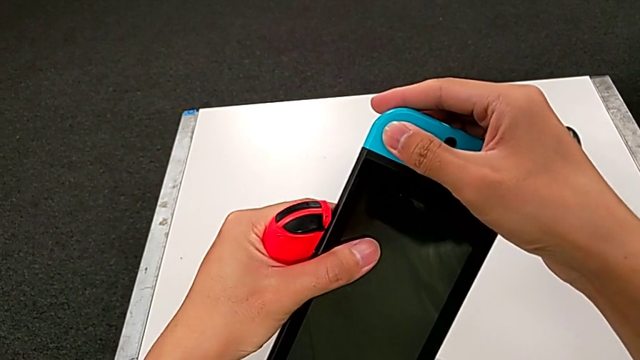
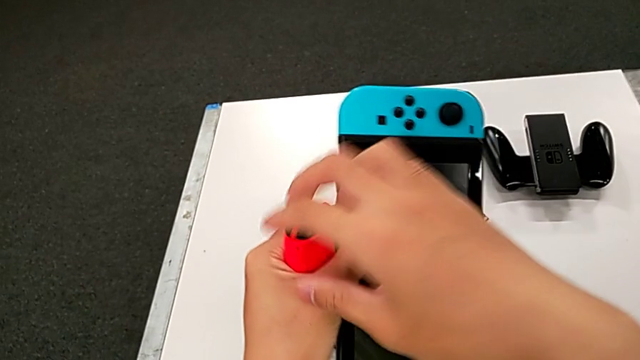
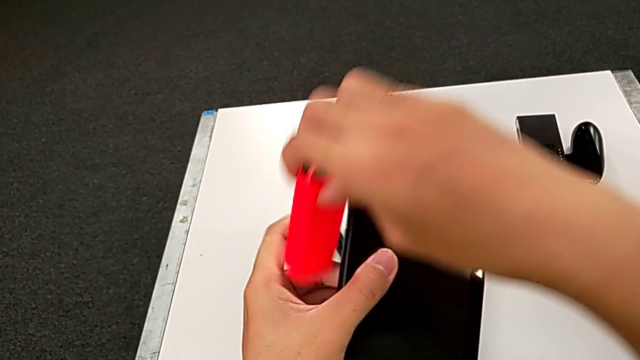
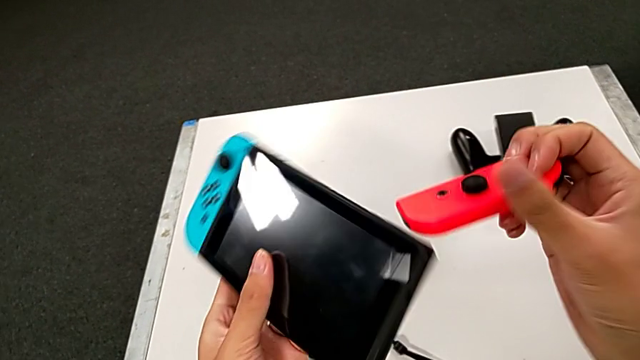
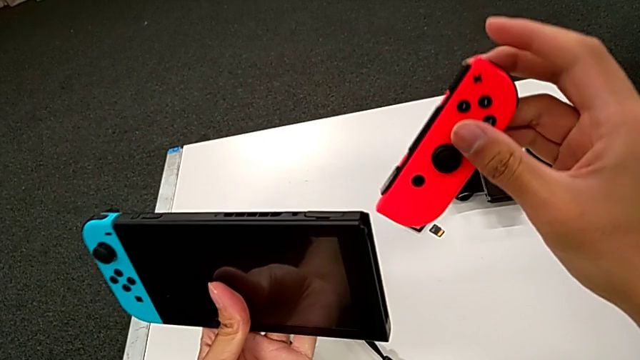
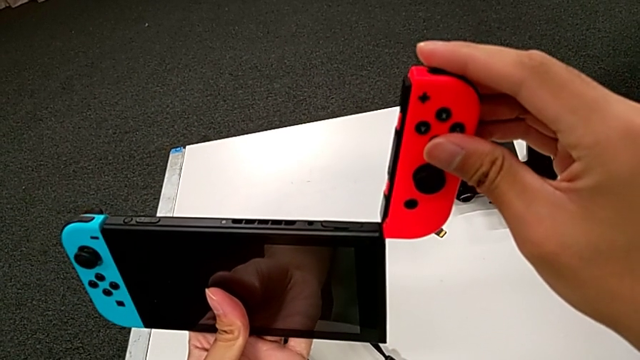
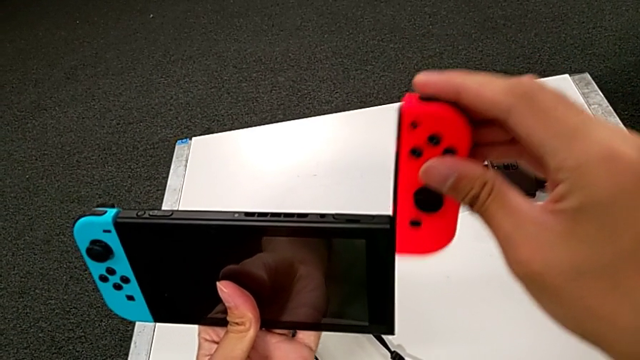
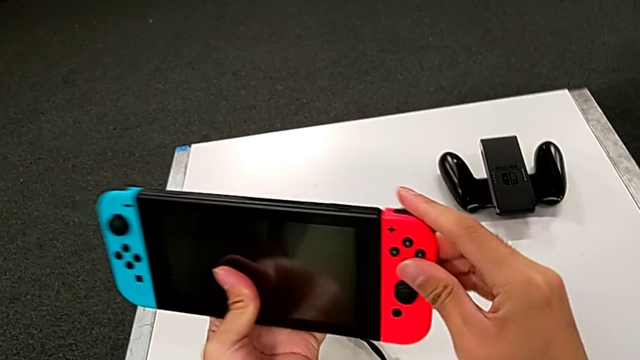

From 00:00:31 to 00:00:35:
The camera wearer is exchanging the Joy-Con strap for the handheld grip. They grab the red Joy-Con controller and slide it.

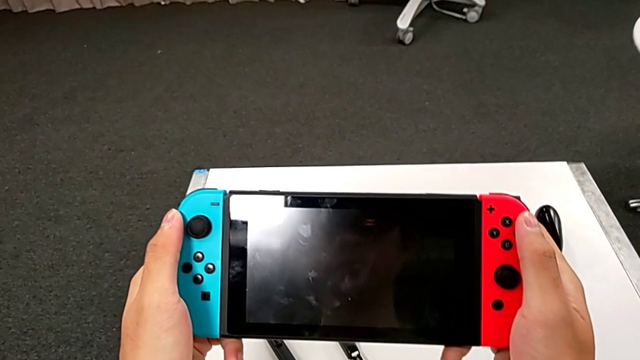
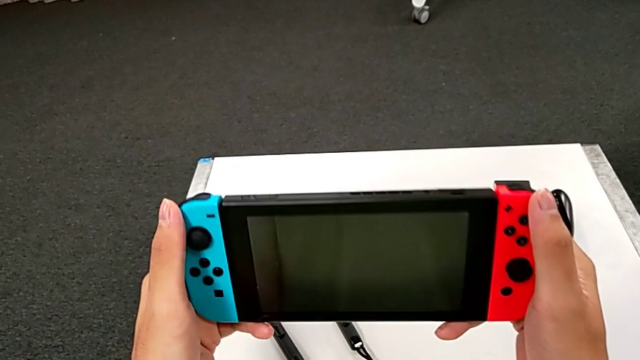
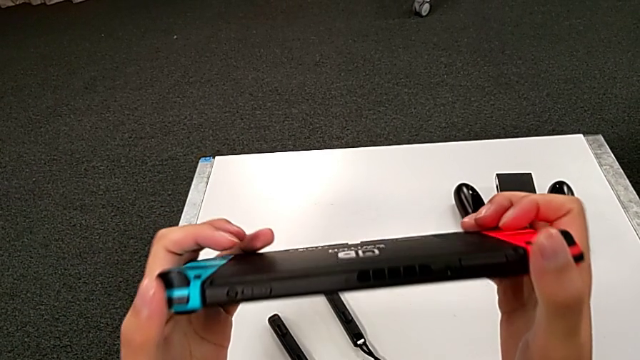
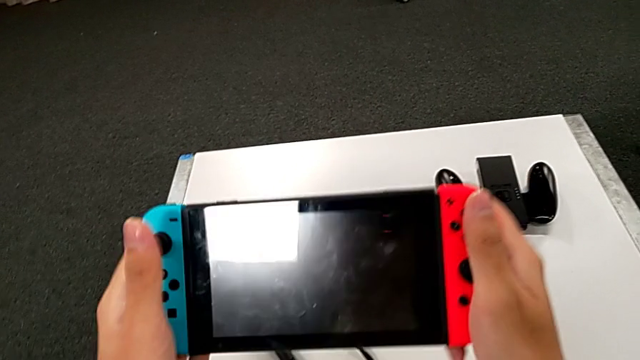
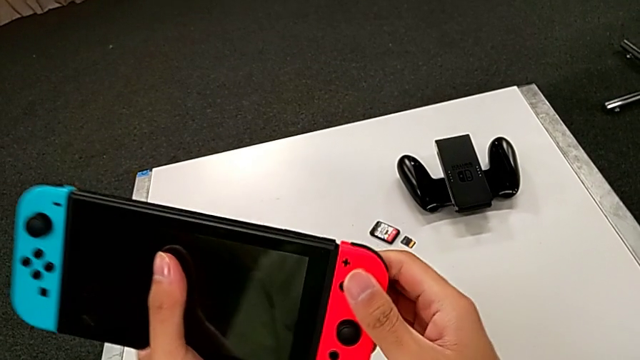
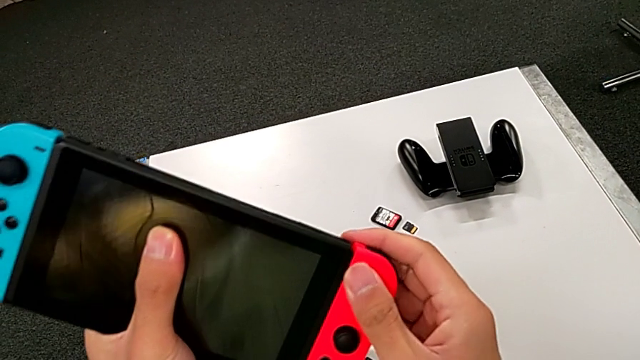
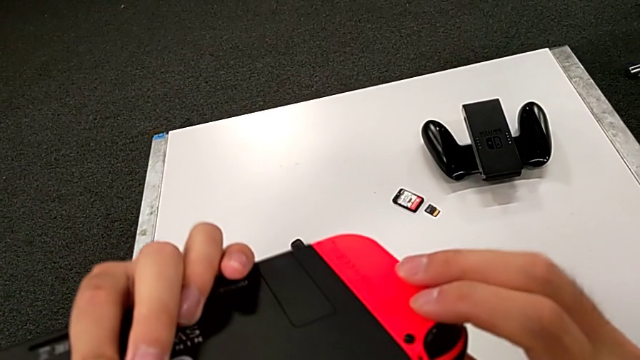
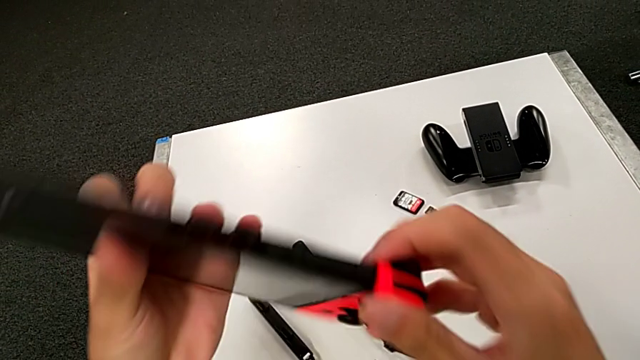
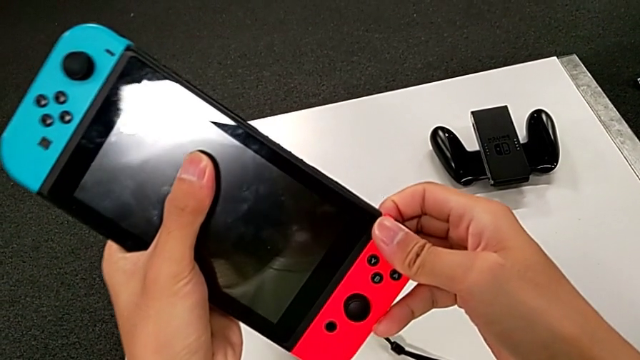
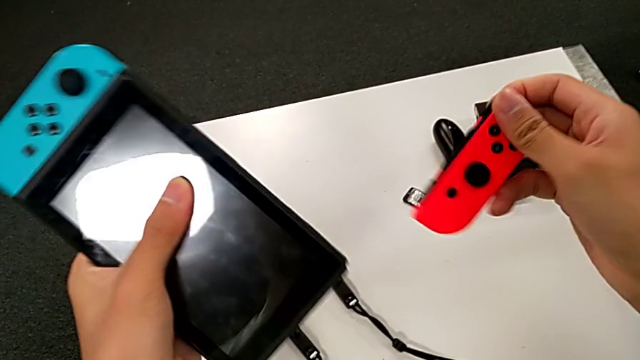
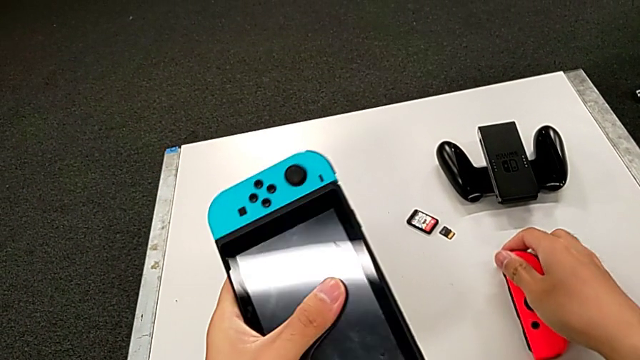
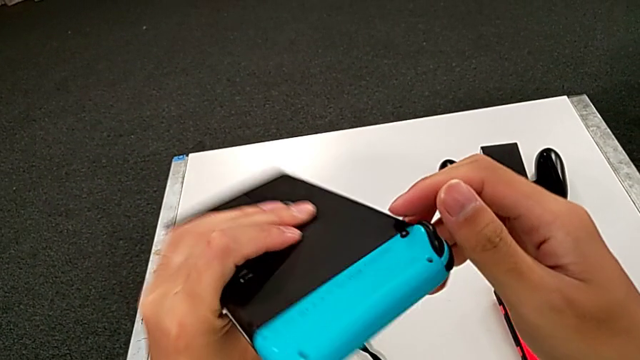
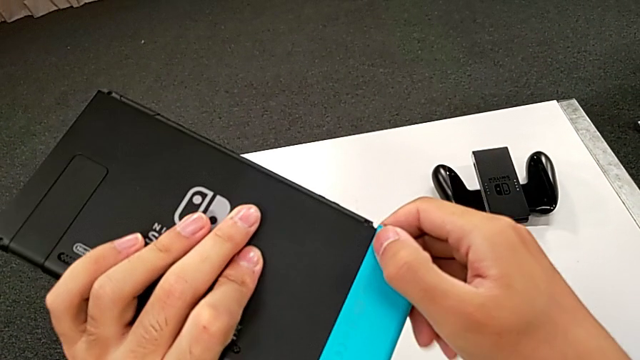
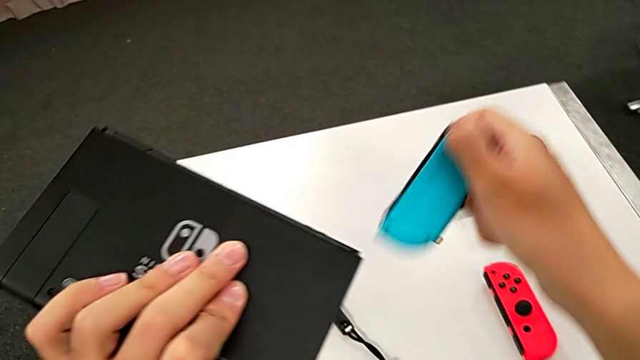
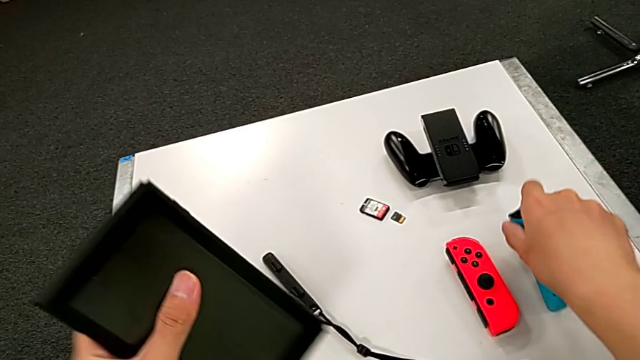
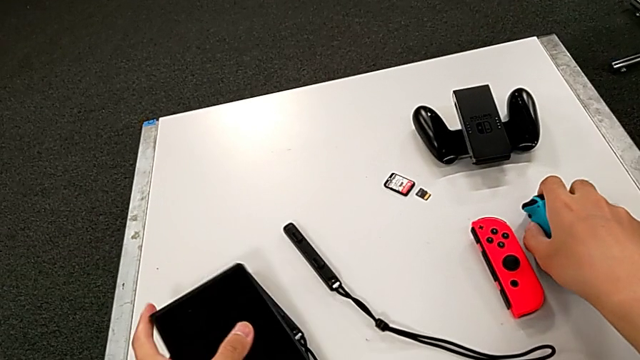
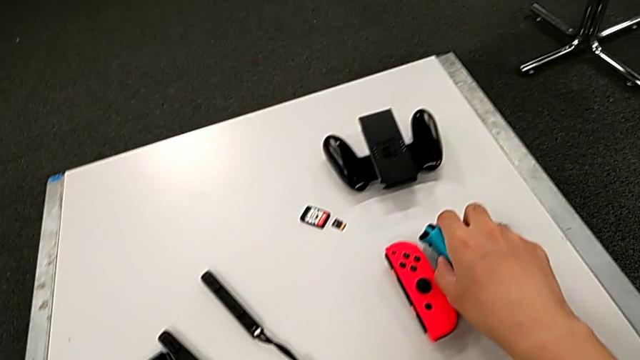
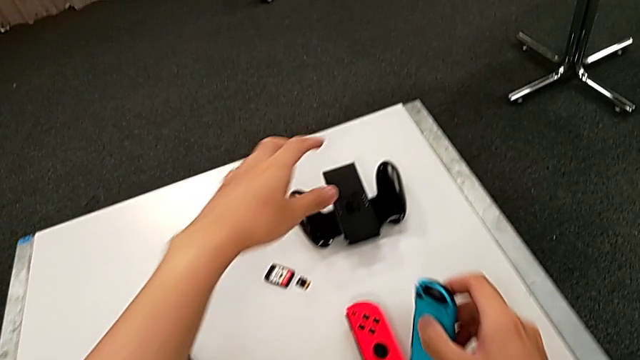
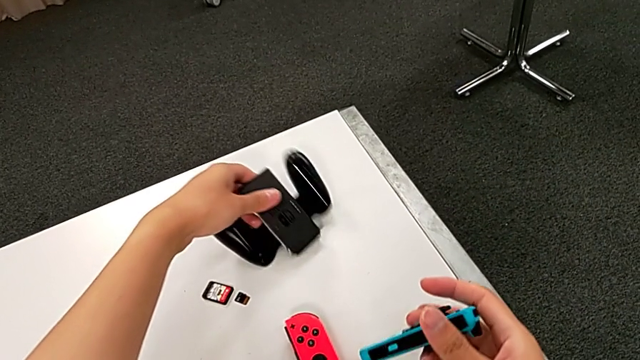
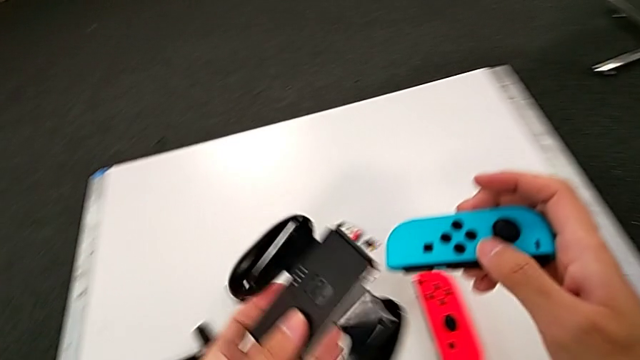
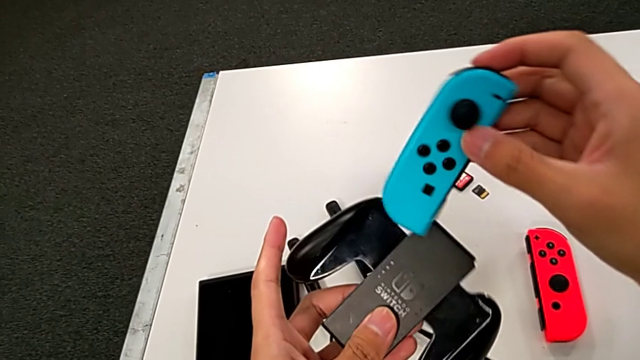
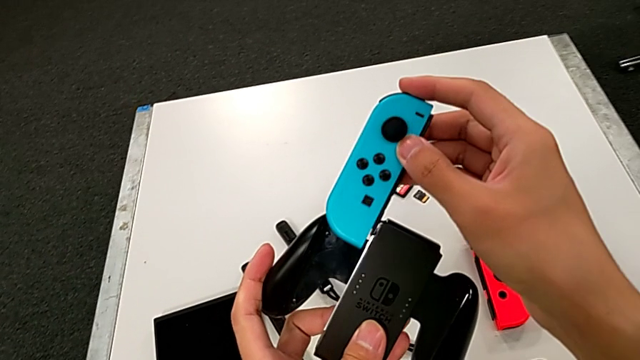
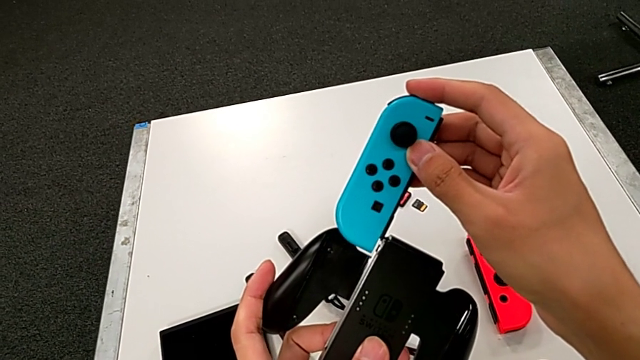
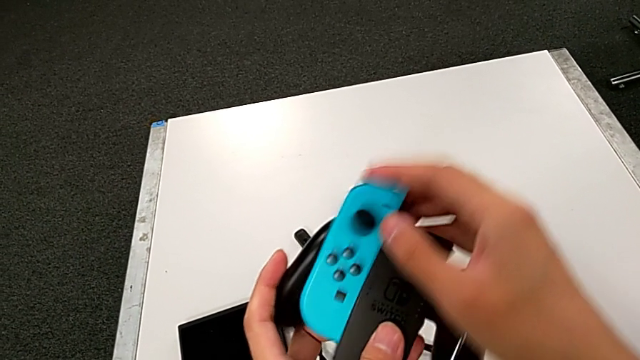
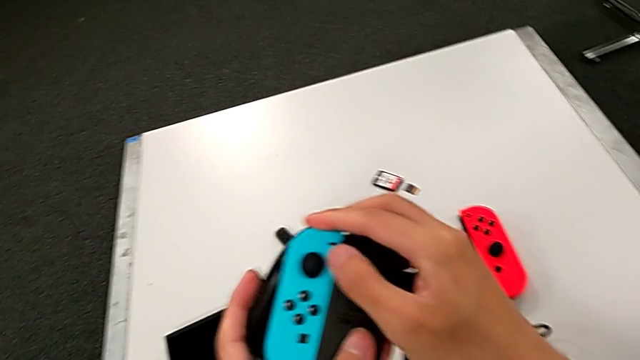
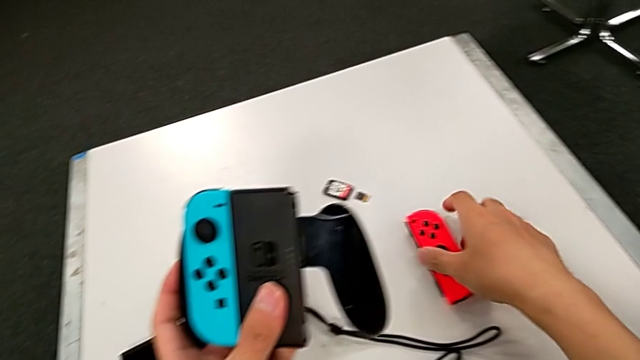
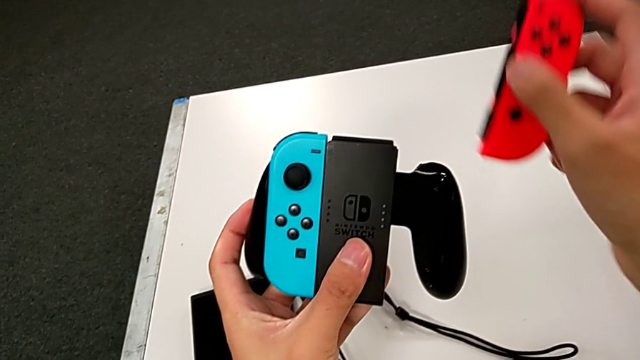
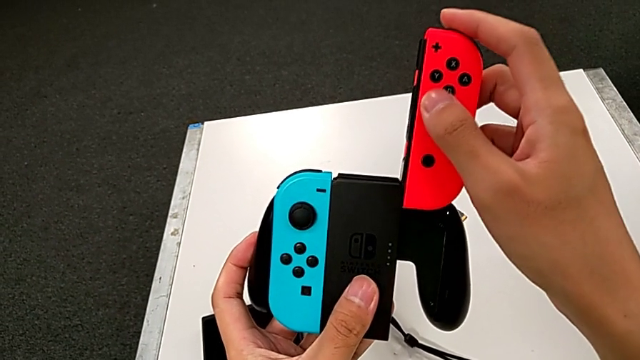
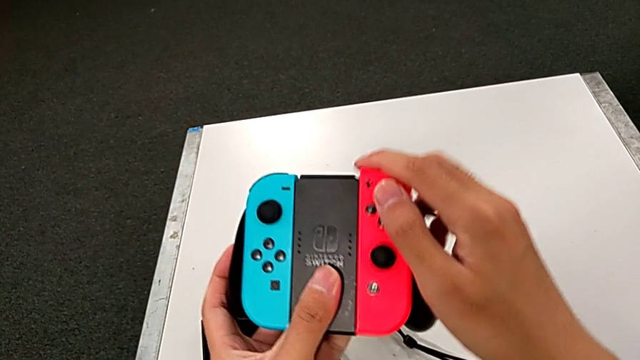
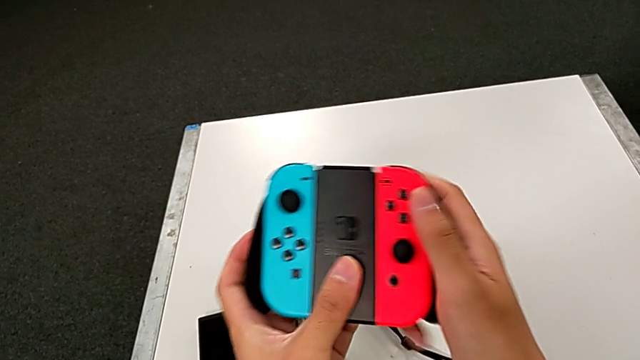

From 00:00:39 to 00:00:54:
The camera wearer exchanges the handheld grip for the comfort grip mode. They rotate the Nintendo Switch, slide the red Joy-Con controller, place it, slide the blue Joy-Con controller, place the Nintendo Switch, slide the blue Joy-Con controller and slide the red Joy-Con controller.

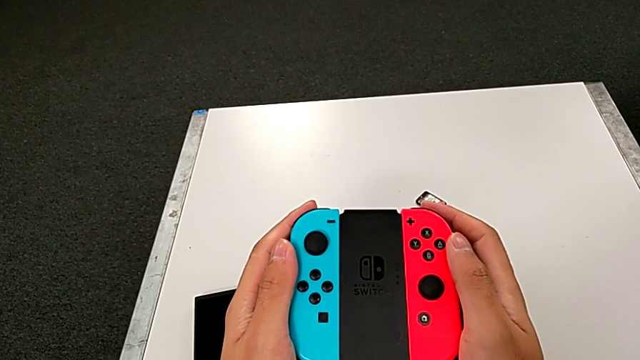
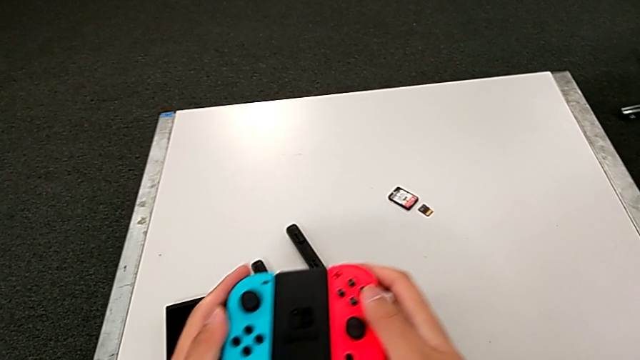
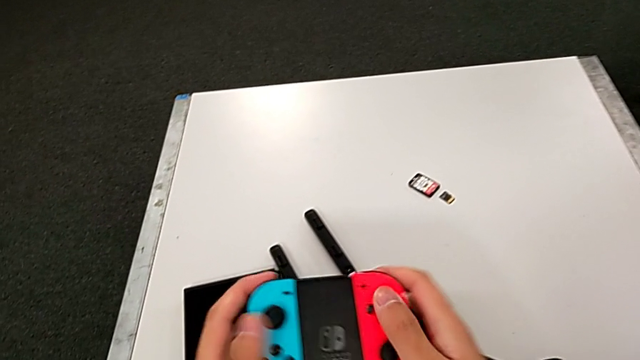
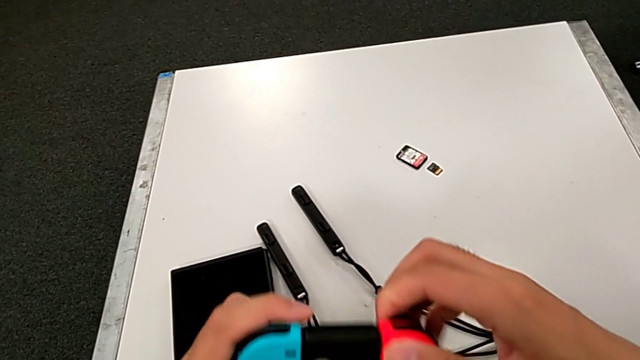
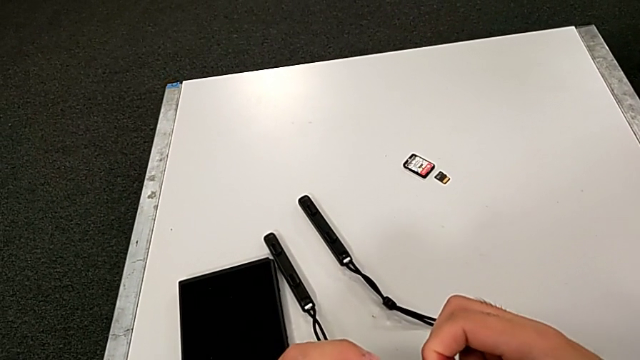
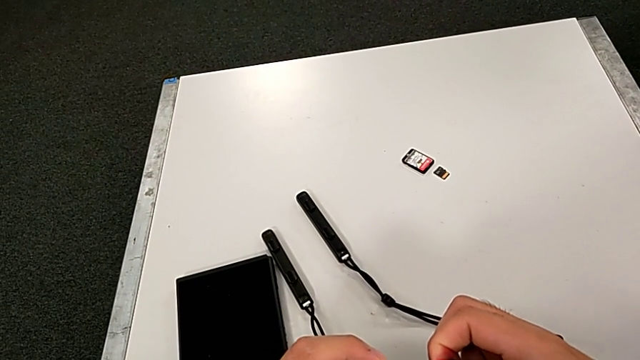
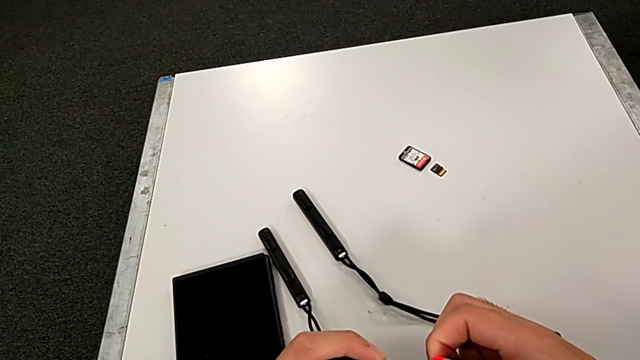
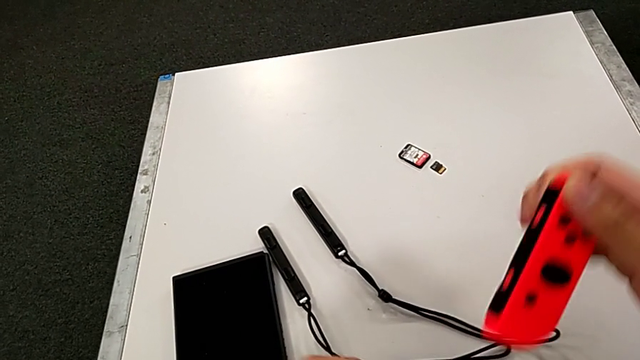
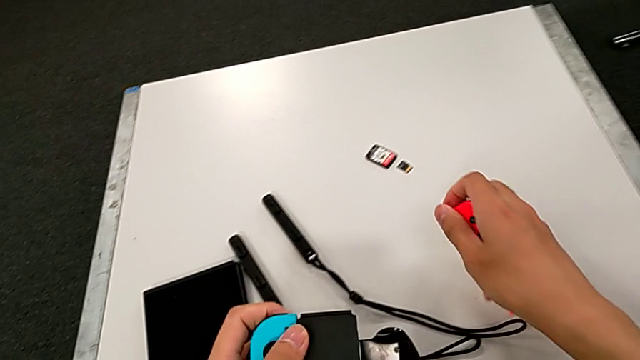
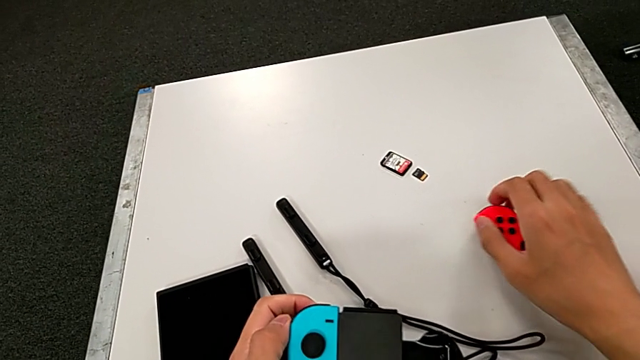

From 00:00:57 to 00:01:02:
The camera wearer is exchanging the individual controller for the Joy-Sticks of the Nintendo Switch. They hold the handheld grip, withdraw the Joy-Con controller, slide the red Joy-Con controller and place it.
